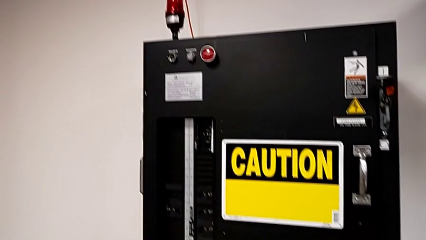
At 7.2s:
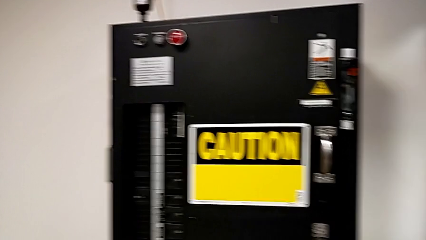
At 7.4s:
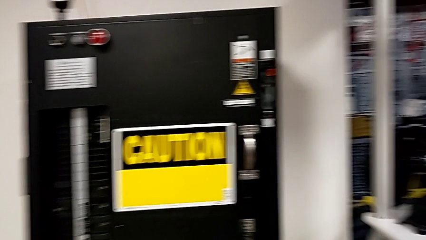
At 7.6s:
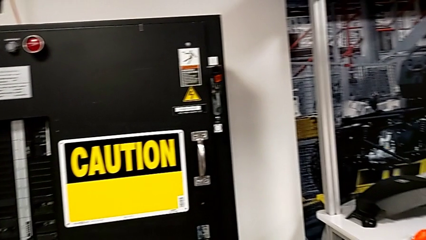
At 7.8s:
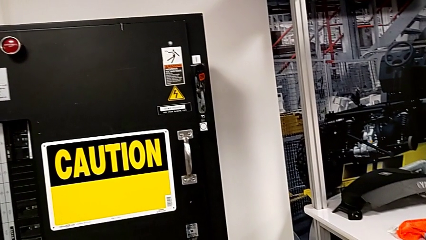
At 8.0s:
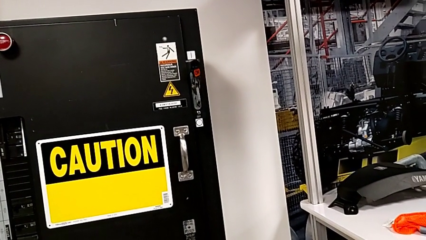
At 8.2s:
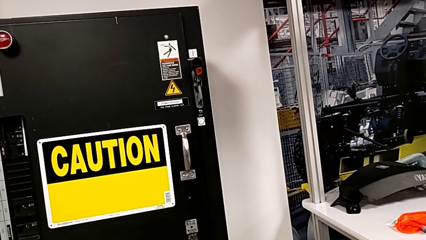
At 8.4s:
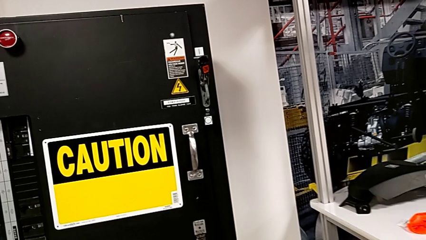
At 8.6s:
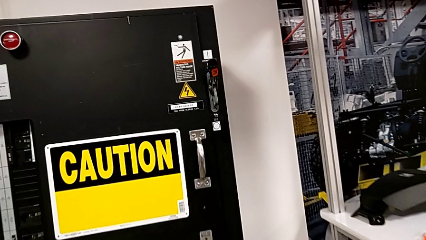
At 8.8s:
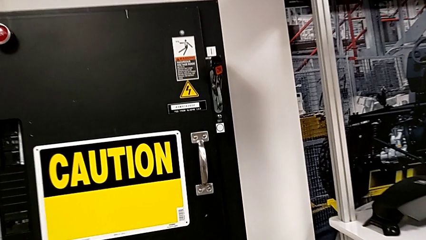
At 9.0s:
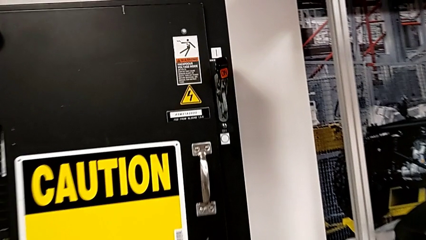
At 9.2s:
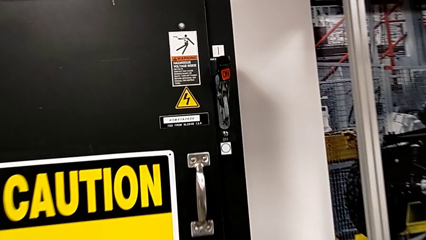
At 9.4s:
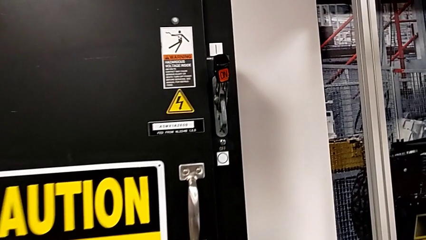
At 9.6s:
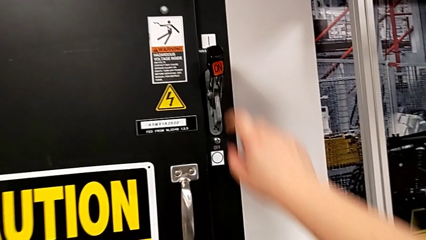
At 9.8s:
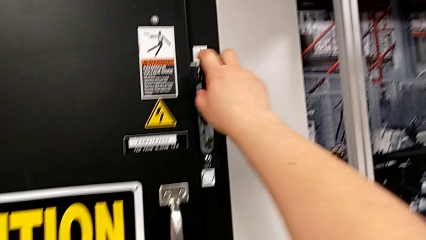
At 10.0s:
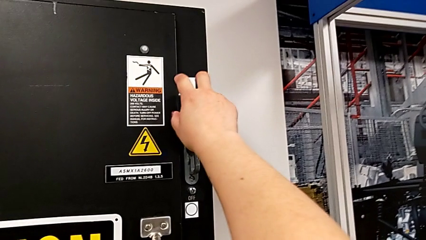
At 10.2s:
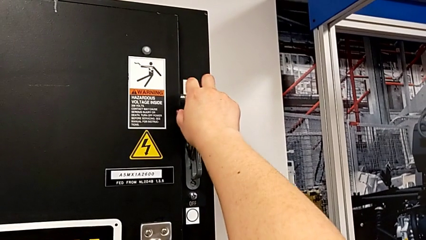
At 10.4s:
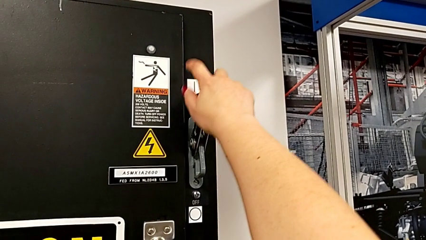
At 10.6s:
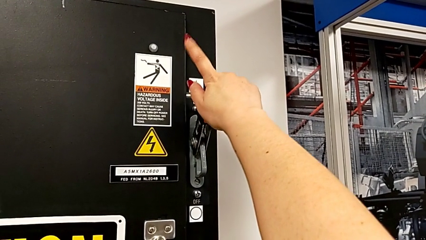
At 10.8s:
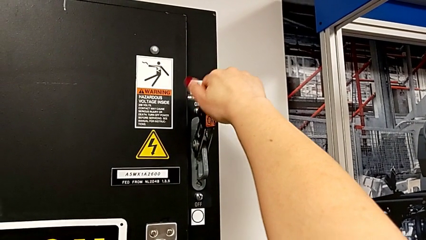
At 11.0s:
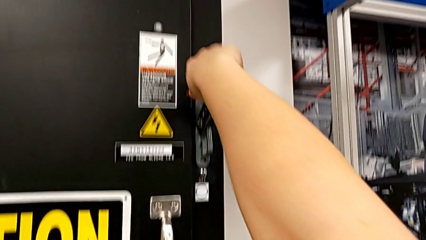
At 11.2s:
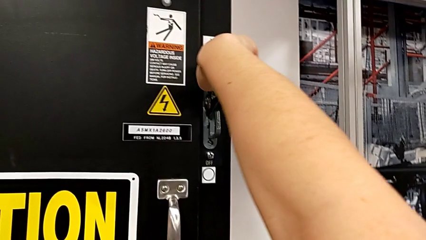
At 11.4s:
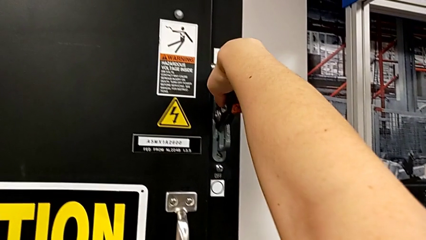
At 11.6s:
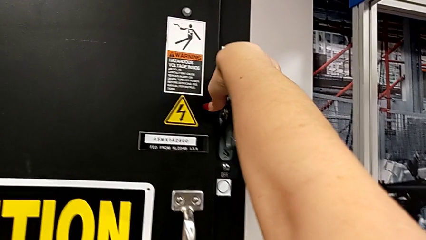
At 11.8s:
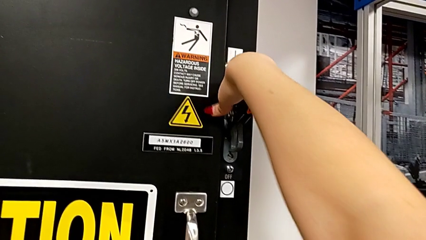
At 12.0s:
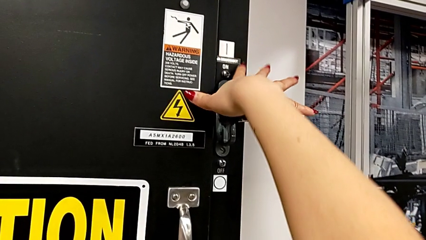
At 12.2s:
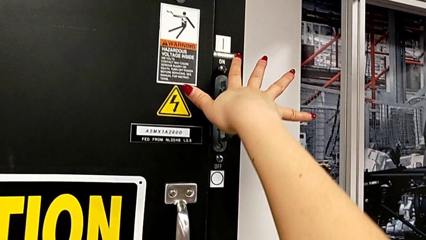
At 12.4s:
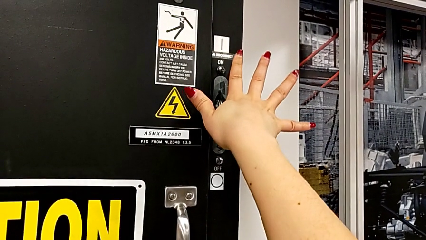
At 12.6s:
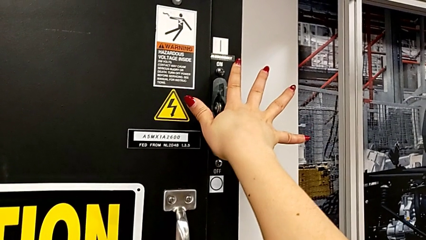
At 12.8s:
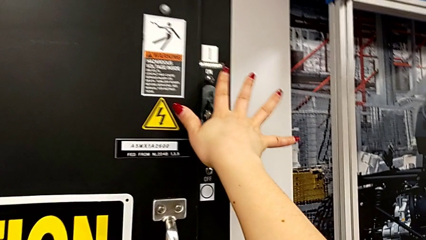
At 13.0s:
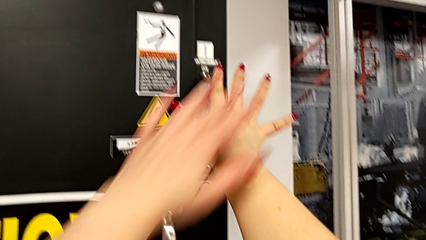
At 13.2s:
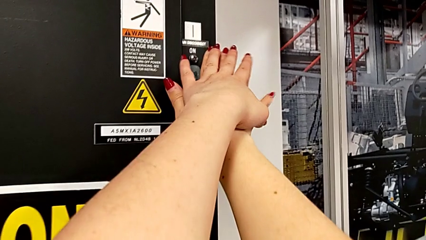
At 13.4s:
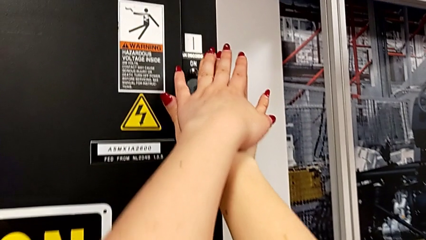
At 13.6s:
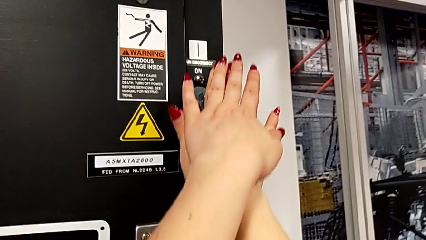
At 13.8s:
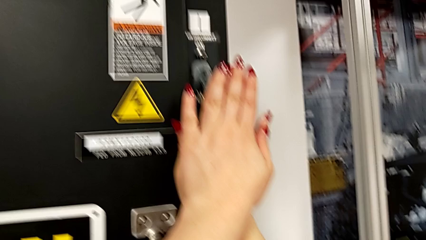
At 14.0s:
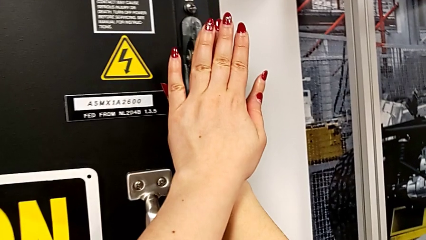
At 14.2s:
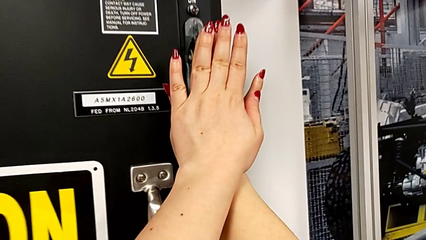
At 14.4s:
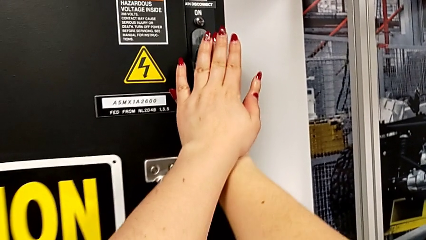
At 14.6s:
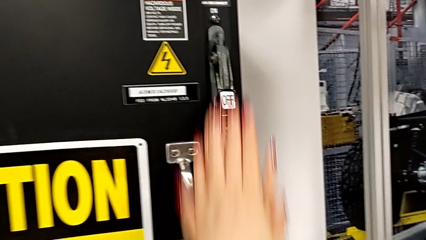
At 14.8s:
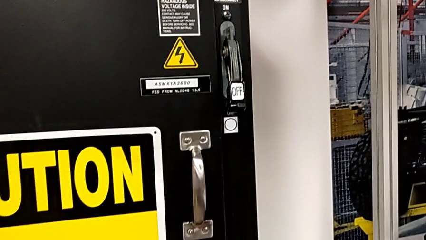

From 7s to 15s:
The camera wearer turns off the circuit breaker box. They push the lever.

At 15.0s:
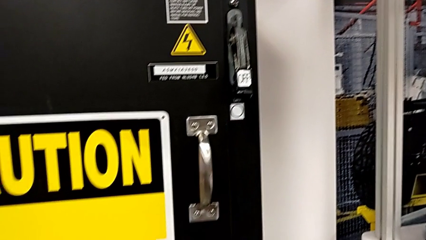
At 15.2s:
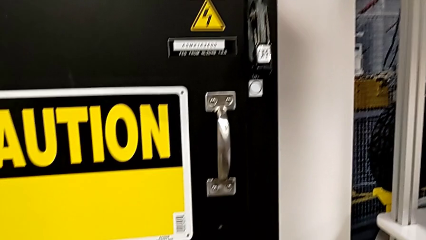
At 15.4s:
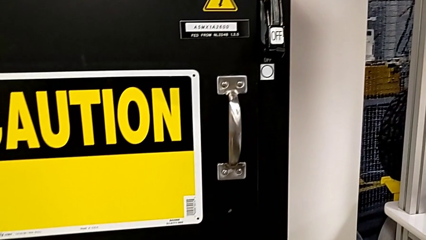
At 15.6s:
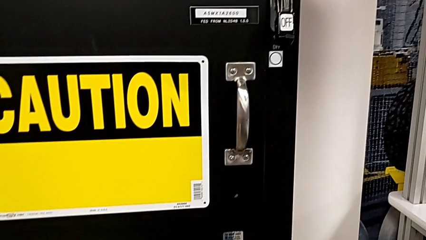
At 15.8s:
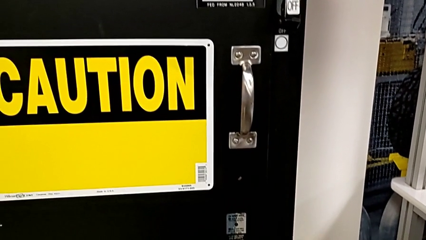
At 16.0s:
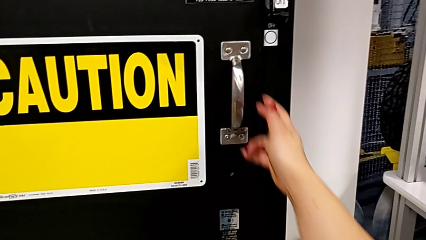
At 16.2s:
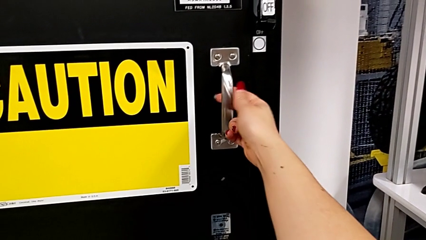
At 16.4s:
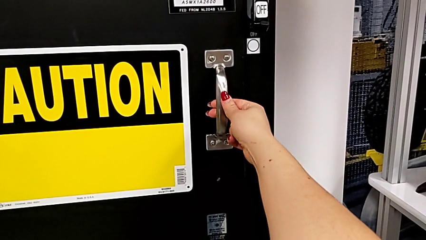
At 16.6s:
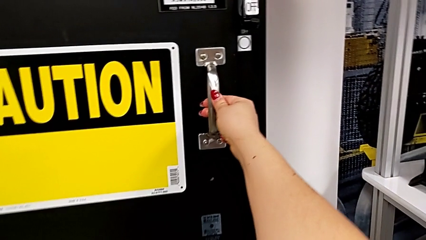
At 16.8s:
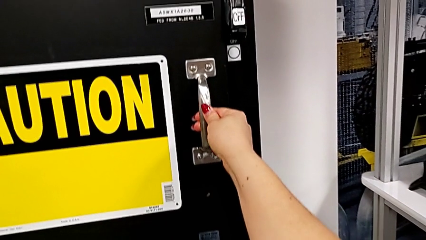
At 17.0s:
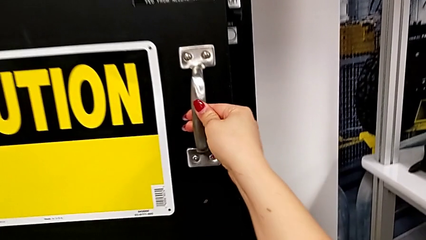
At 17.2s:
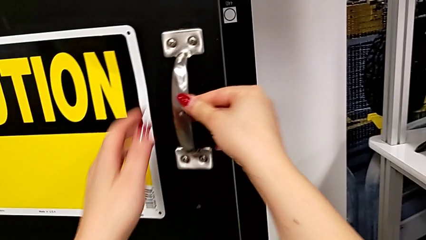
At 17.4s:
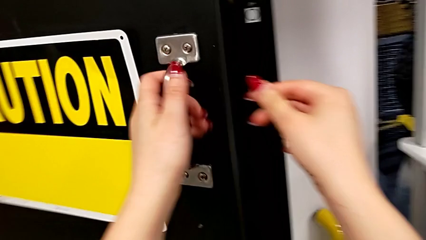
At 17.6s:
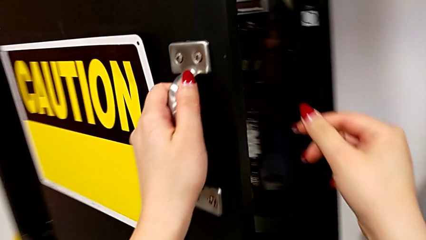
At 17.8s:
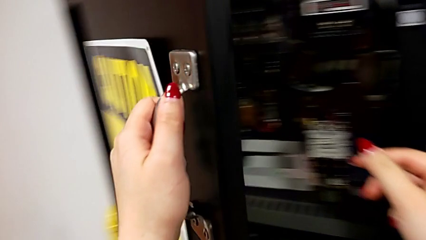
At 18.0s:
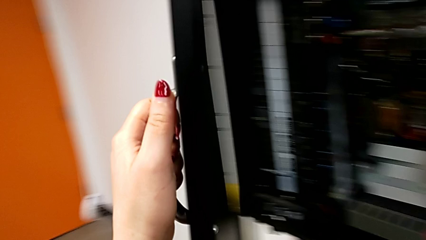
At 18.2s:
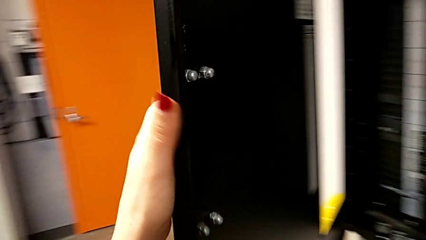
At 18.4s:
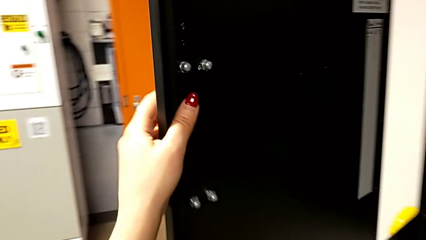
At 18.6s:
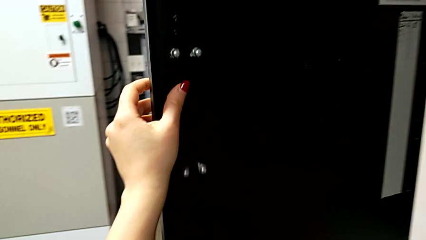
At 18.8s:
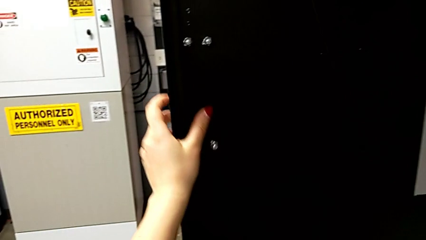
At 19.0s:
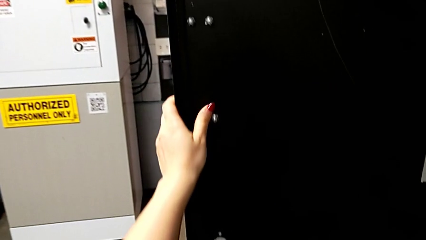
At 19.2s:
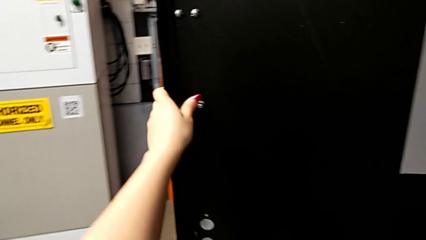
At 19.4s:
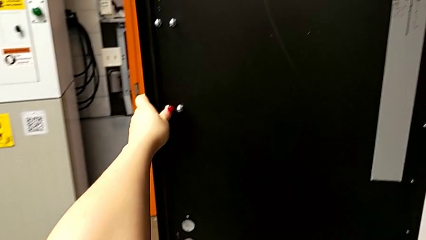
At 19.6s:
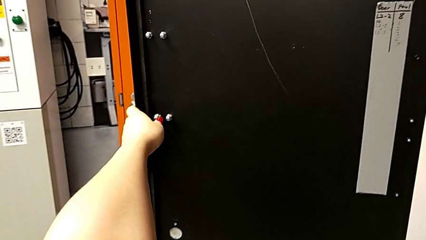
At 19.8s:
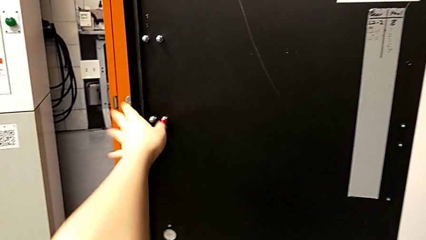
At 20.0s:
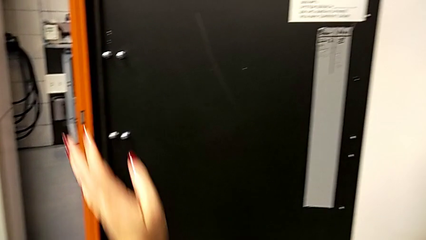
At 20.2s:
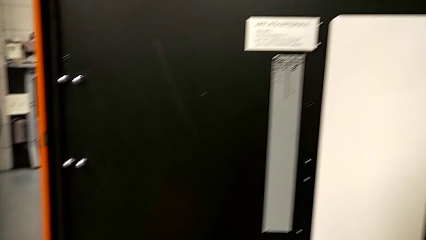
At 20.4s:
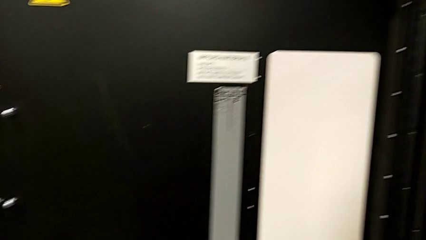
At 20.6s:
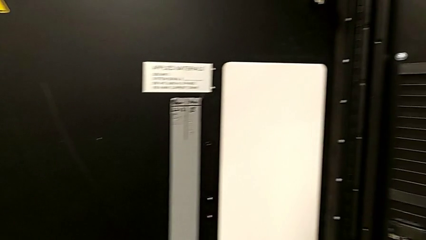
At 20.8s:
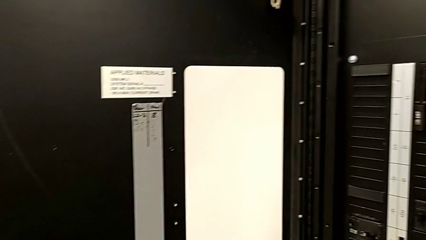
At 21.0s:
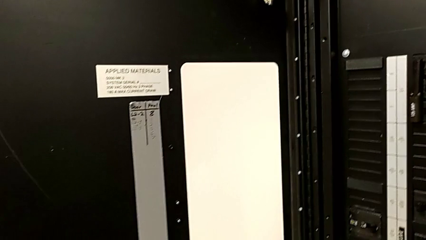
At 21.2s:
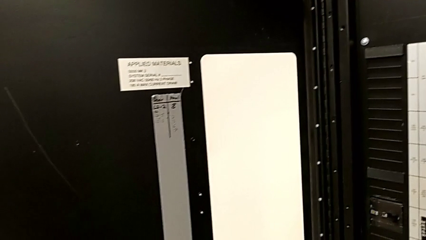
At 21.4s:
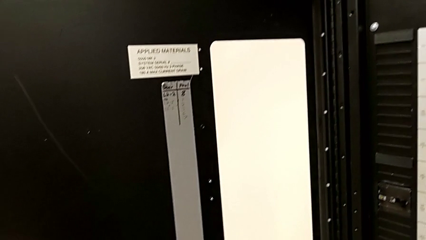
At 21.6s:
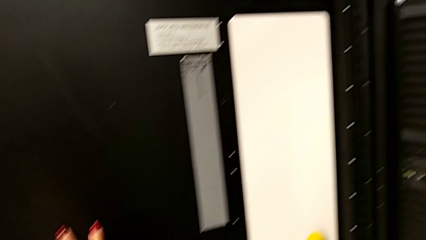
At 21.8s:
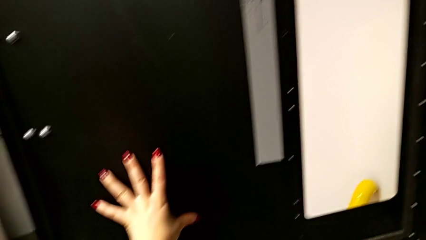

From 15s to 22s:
The camera wearer opens the door of the front panel. They open the front panel door.

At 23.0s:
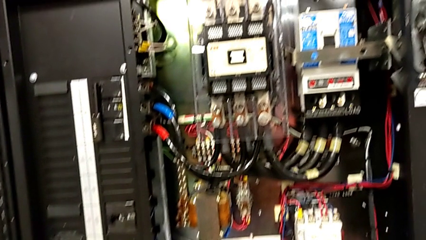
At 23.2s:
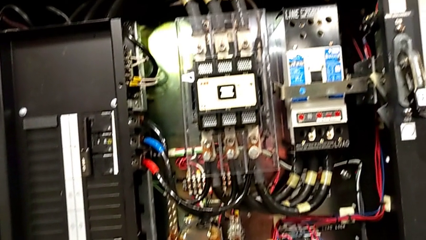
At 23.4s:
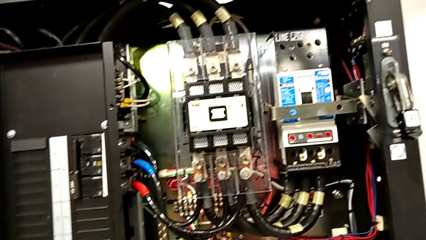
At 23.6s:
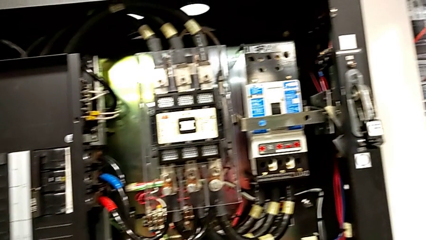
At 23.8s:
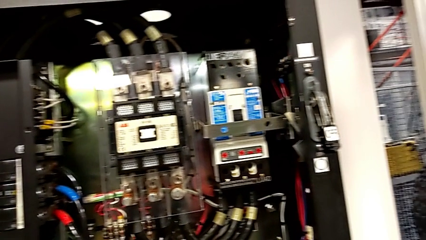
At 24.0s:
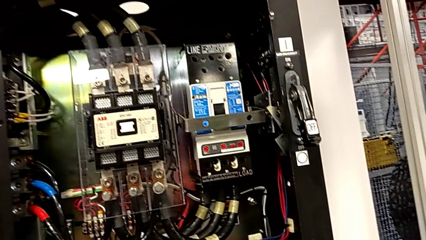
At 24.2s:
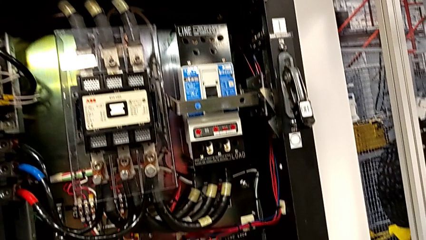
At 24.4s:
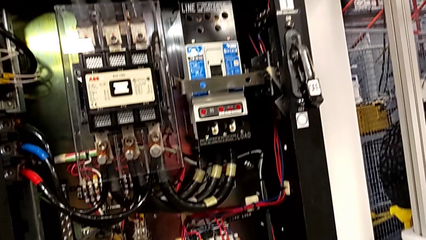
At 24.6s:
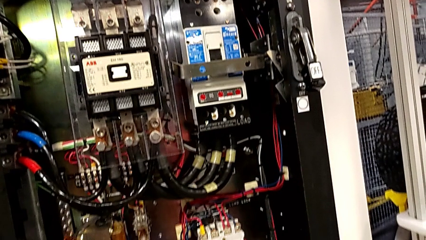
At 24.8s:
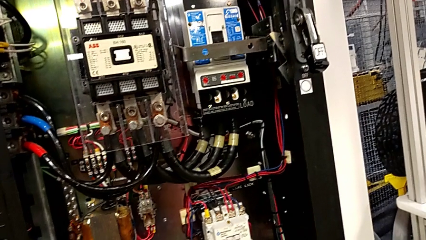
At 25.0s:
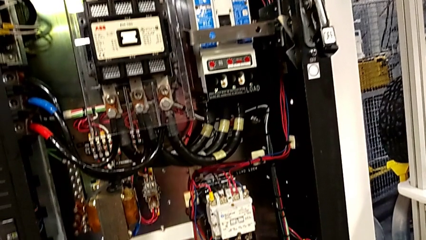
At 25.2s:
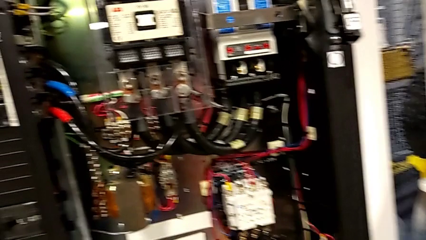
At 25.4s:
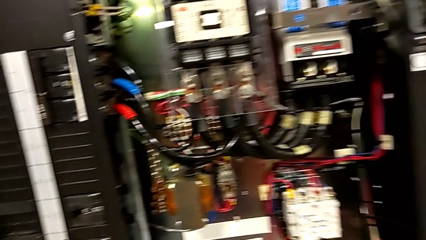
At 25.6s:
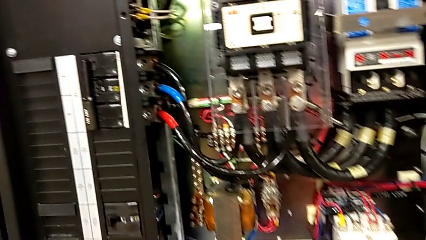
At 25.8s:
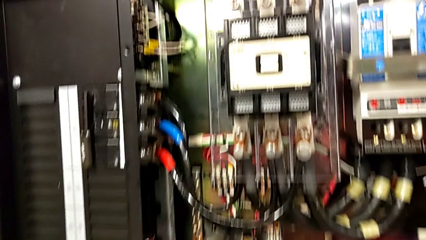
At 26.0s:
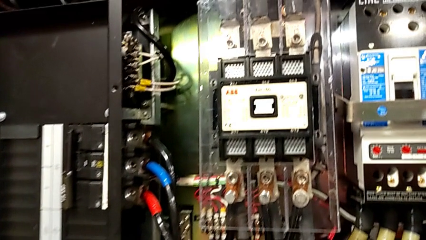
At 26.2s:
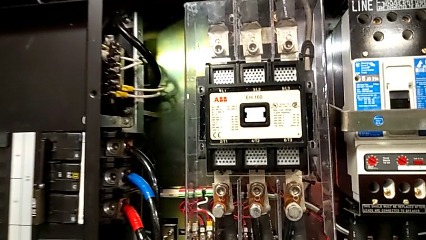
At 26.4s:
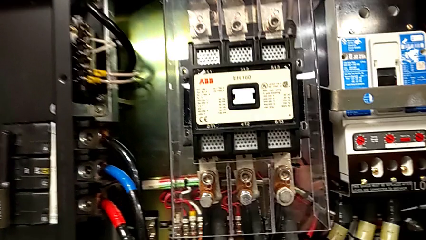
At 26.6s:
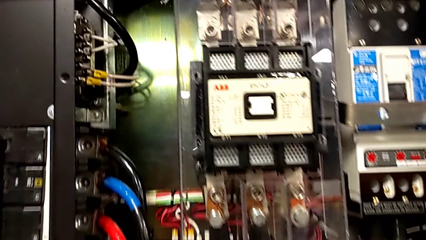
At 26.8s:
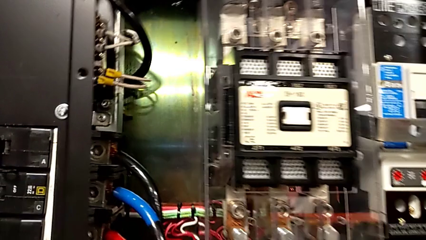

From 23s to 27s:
The camera wearer is inspecting for visible damage.
